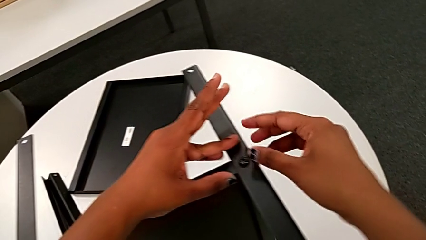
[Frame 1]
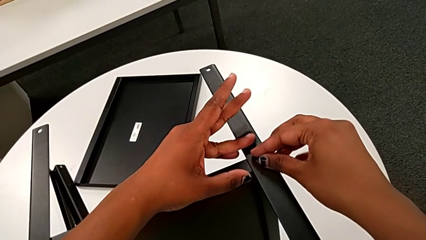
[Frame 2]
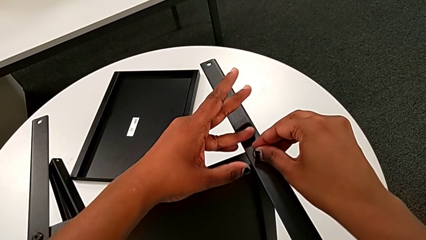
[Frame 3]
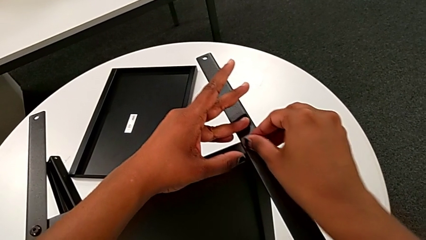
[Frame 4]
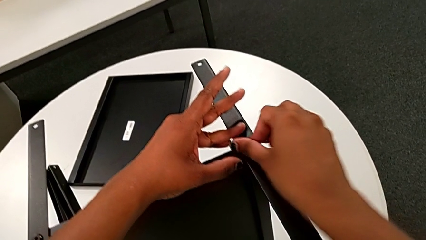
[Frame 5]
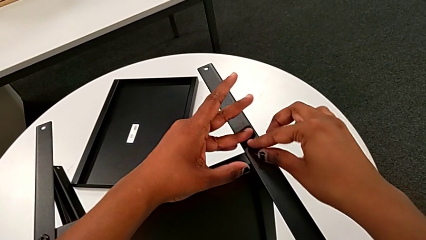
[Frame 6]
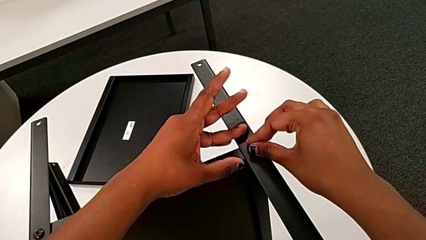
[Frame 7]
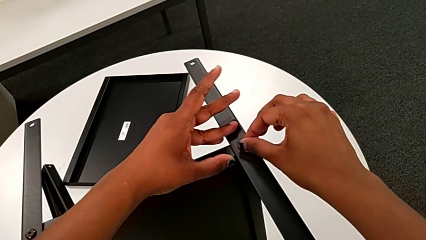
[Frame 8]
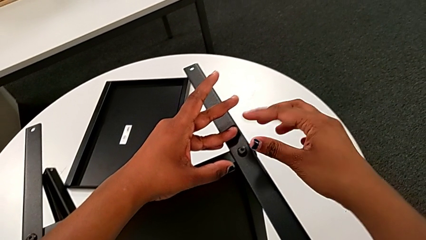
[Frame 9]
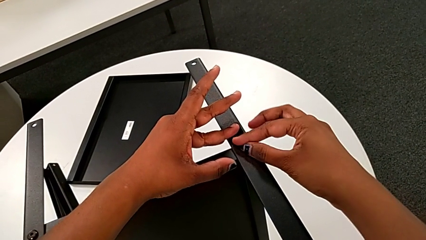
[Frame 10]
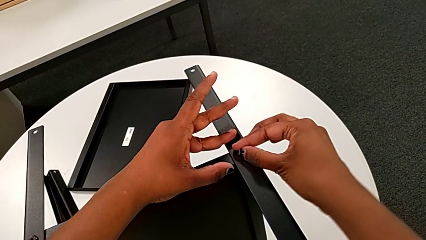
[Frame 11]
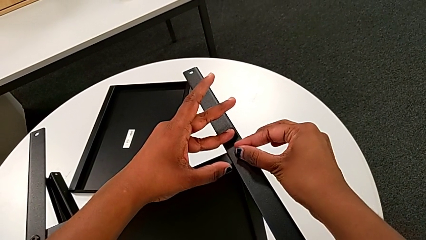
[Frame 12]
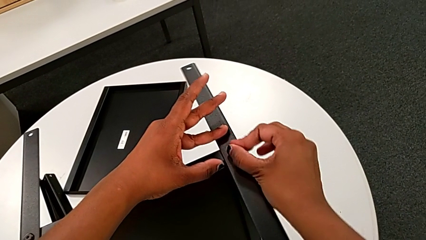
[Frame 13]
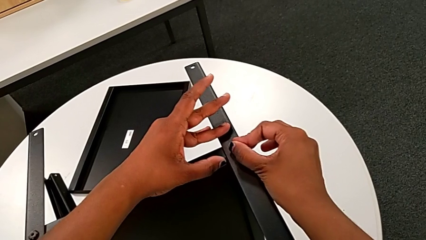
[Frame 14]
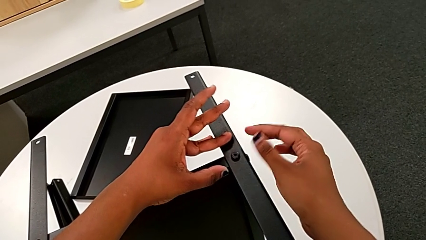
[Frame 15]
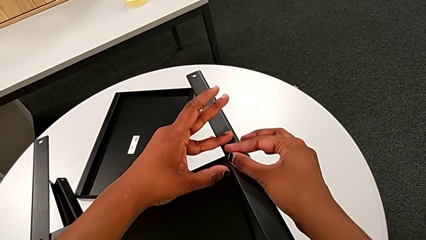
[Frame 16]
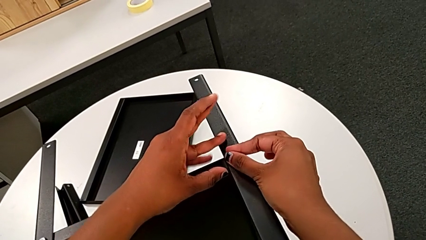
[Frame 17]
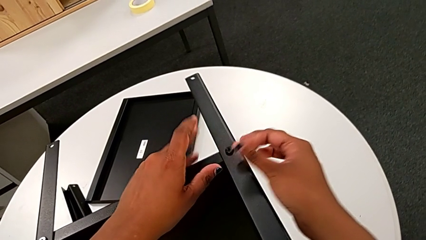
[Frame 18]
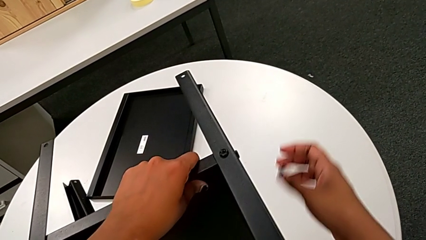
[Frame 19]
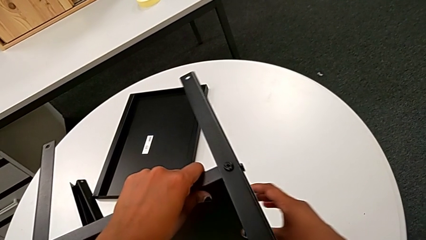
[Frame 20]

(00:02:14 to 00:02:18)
The camera wearer is screwing the second leg onto the middle shelf. They screw the hex socket head.

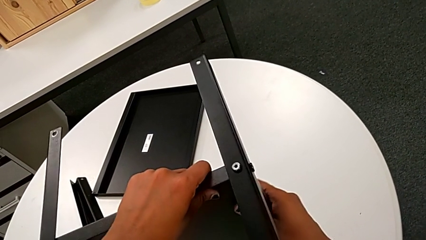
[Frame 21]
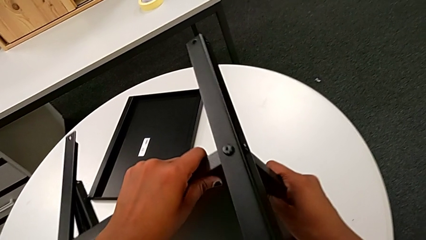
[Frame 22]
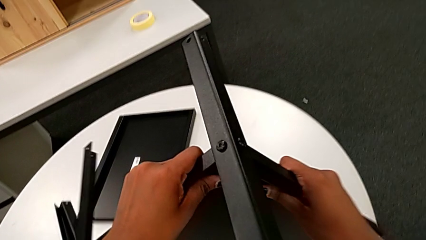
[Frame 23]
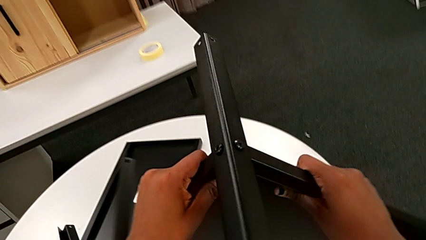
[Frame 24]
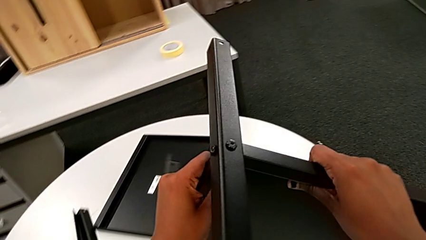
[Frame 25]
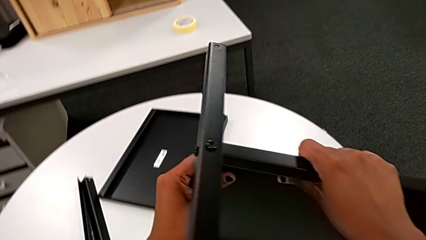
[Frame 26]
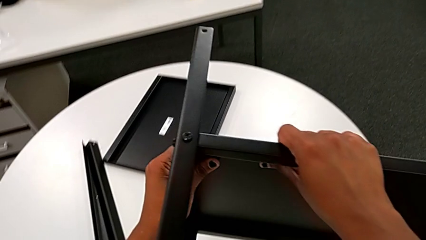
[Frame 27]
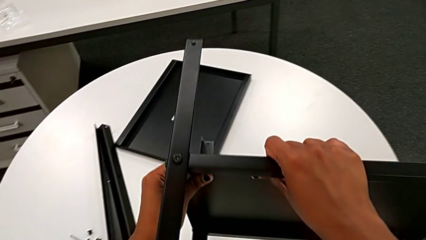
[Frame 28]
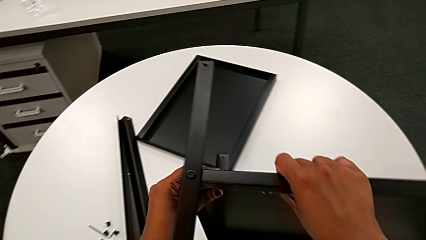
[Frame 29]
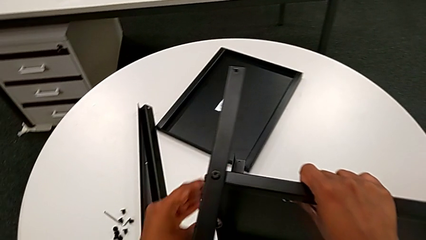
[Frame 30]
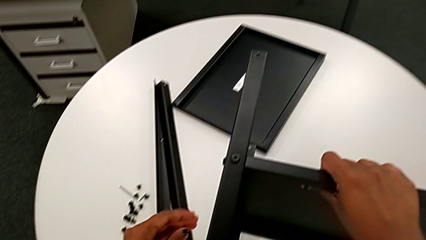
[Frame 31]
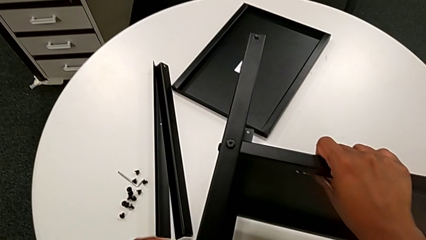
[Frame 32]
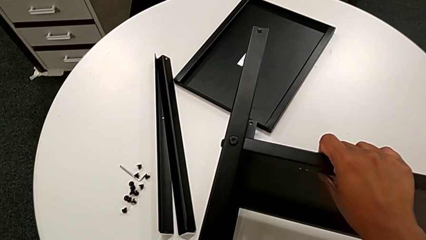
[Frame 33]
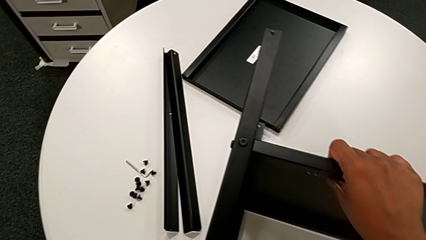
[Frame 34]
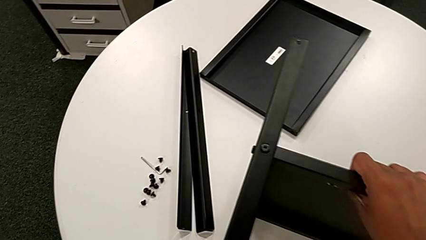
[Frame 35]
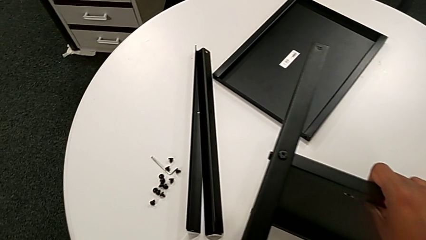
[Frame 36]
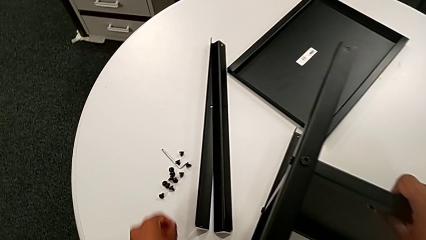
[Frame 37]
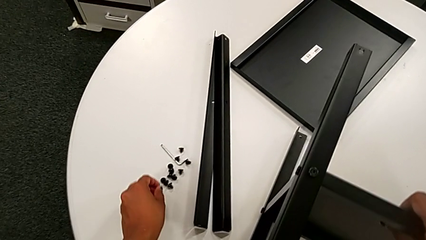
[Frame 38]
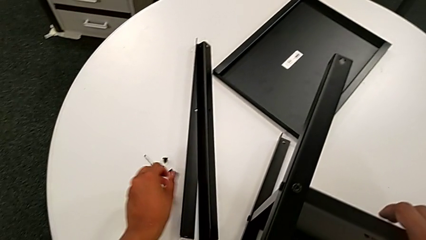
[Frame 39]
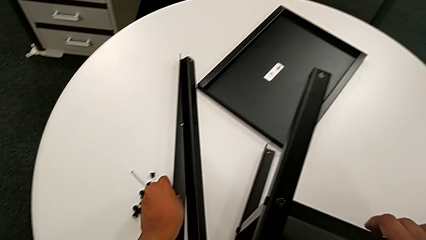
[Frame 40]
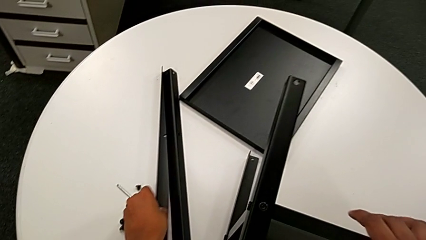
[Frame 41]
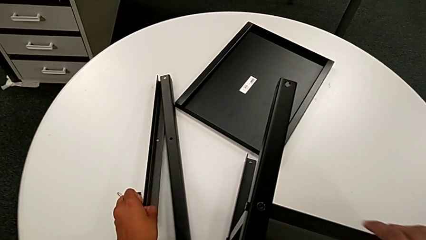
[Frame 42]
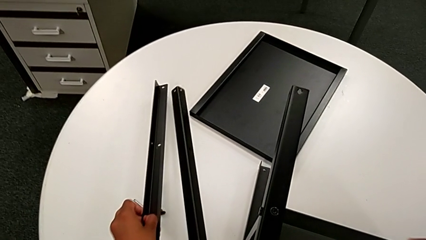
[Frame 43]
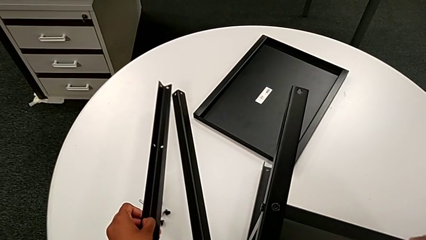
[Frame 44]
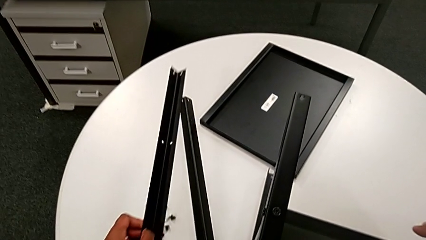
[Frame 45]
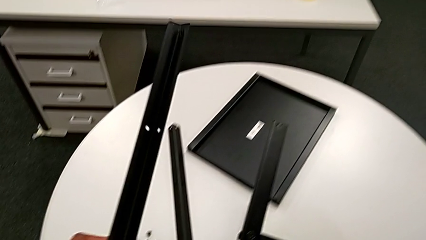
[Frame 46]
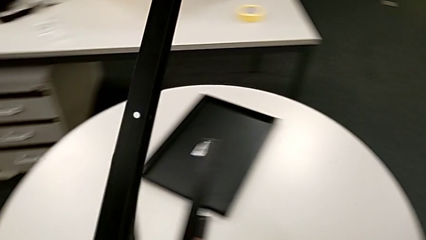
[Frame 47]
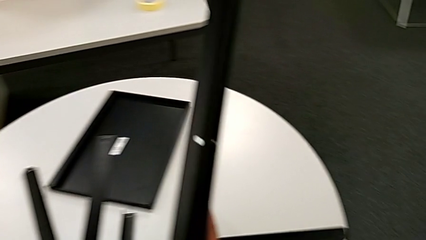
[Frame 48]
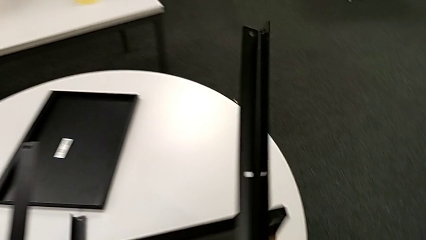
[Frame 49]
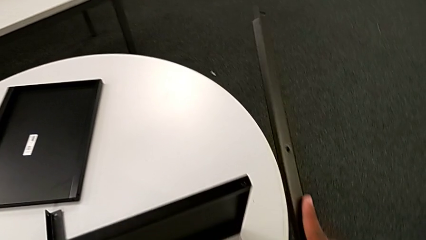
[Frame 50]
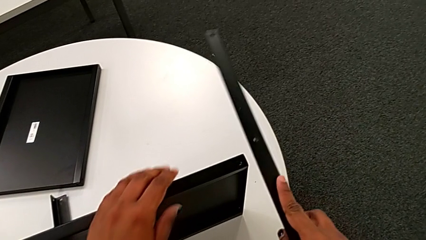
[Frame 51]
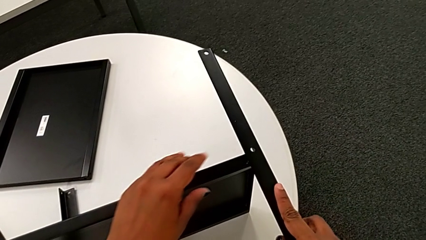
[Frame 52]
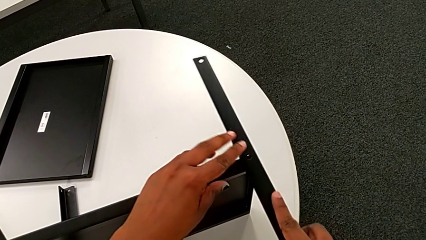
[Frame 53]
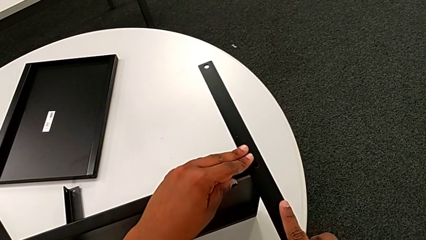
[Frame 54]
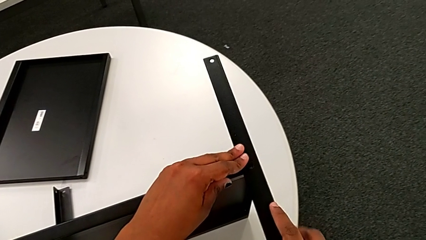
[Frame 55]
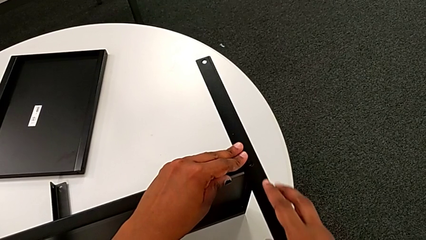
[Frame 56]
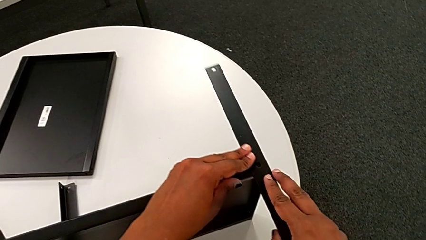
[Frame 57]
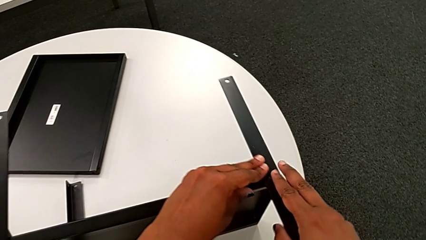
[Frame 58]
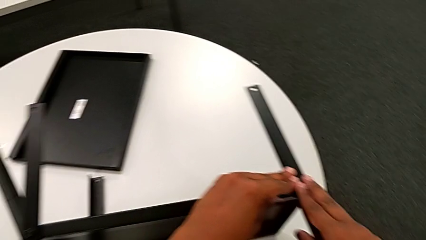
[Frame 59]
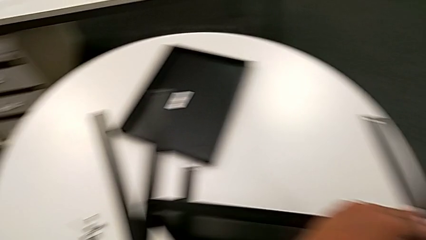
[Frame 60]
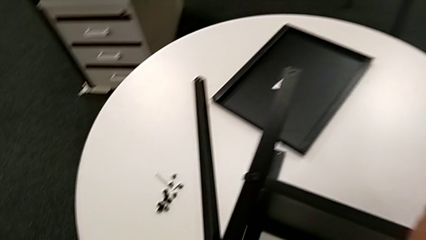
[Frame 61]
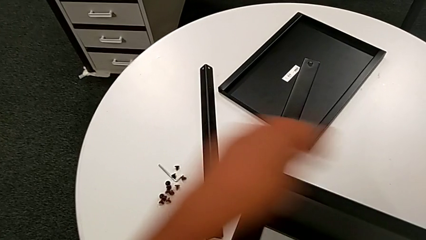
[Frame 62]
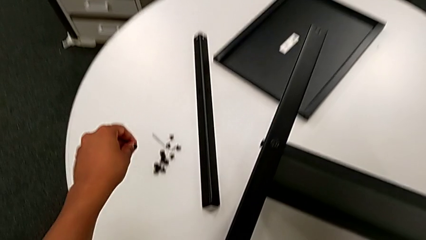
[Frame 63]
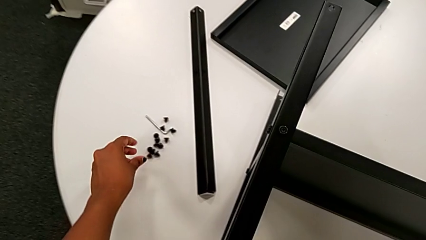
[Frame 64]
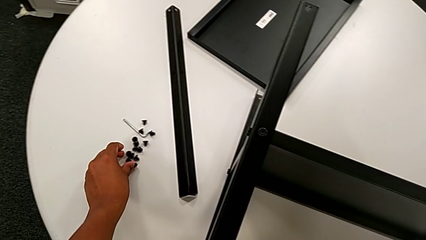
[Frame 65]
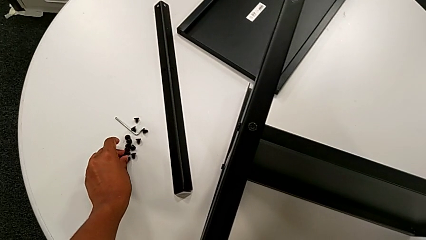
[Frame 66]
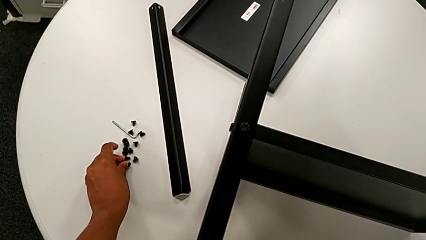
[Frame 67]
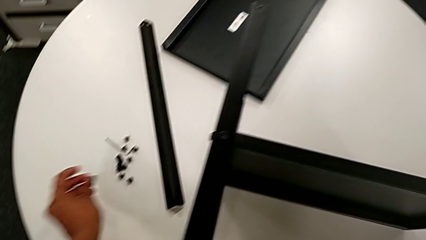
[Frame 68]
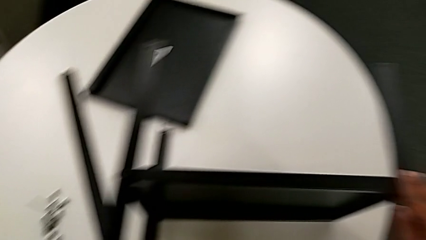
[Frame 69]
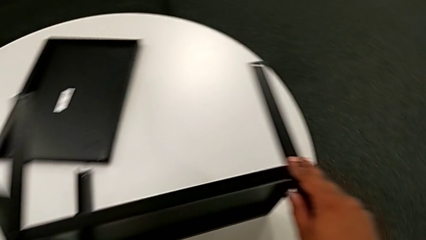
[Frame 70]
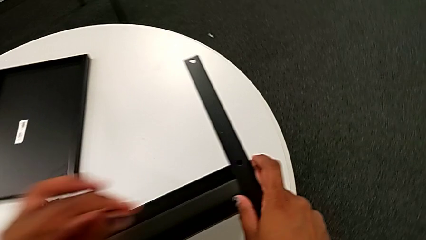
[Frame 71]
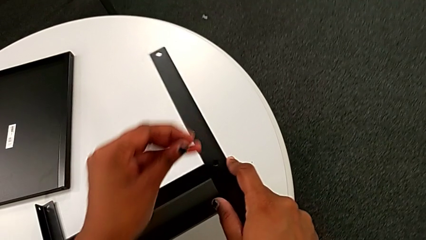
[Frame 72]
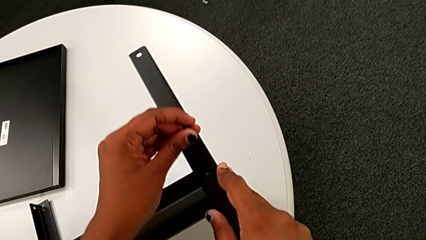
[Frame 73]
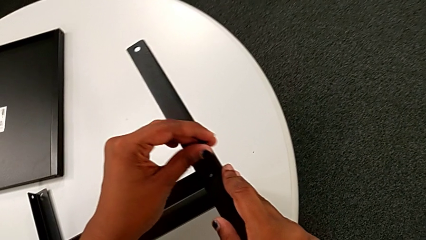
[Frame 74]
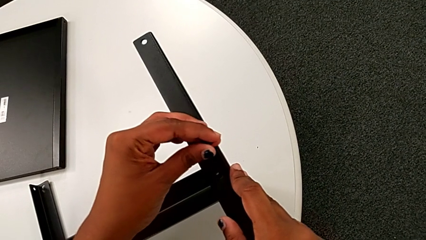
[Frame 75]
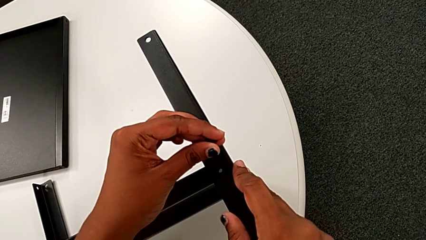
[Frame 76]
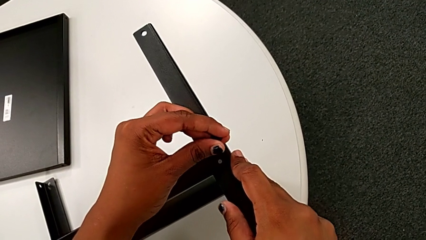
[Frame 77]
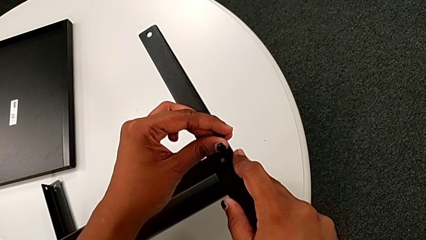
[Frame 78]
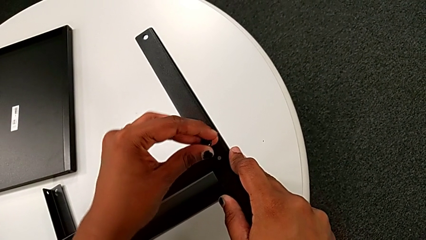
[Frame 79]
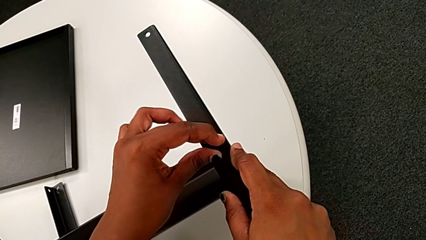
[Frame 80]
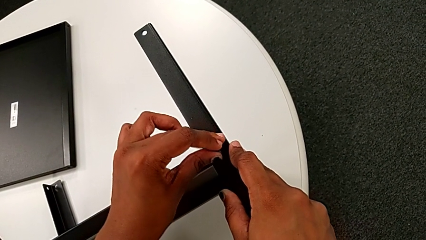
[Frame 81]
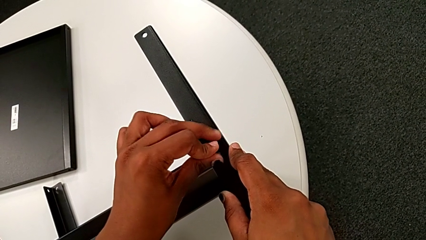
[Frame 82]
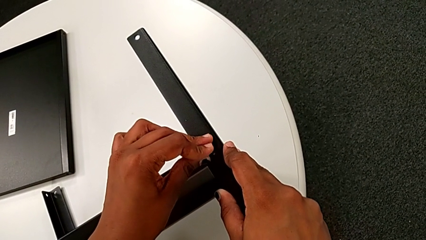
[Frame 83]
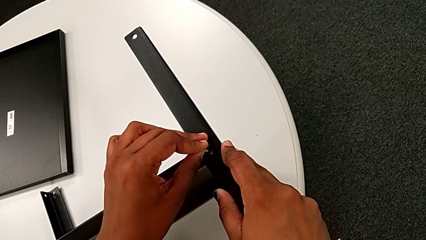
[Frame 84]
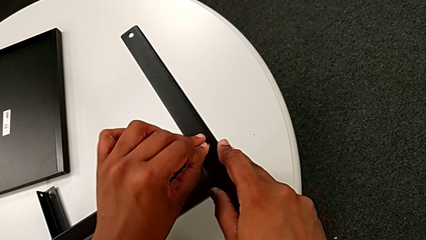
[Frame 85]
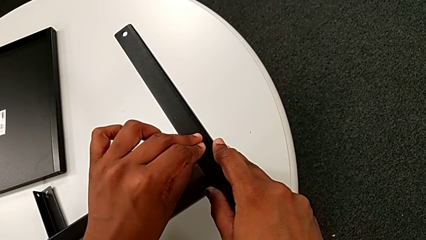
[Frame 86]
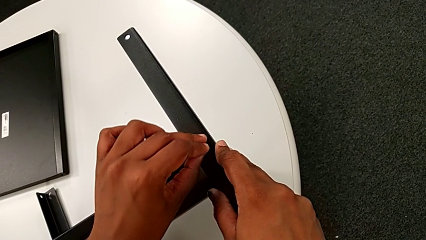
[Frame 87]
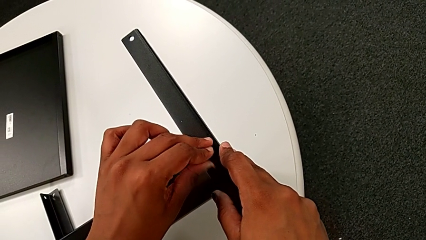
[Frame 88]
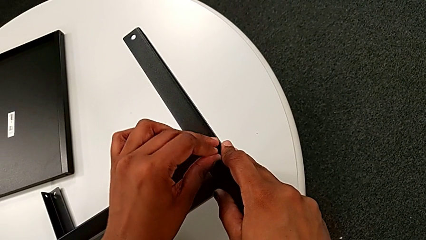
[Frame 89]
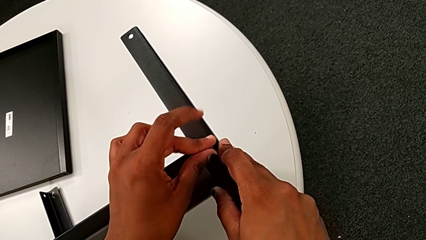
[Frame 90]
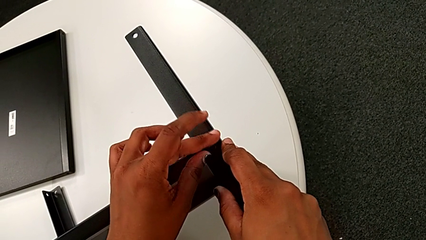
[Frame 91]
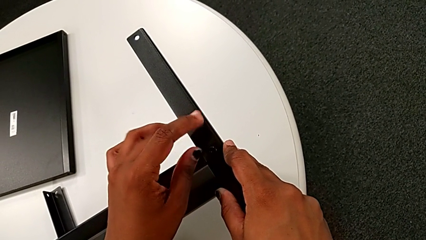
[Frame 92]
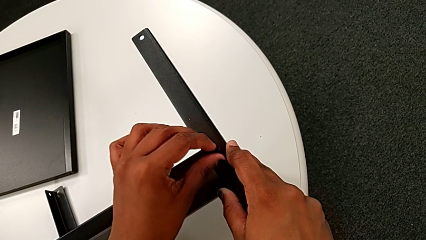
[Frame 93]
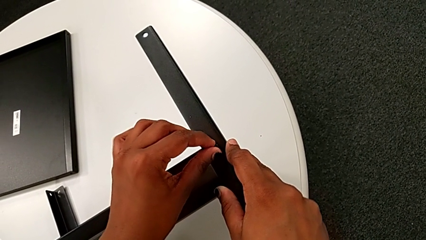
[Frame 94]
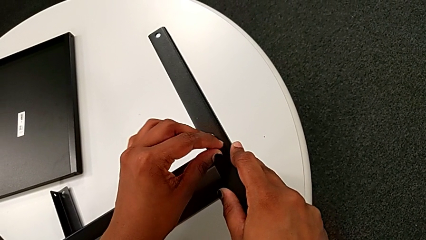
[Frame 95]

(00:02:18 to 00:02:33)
The camera wearer is screwing the third leg onto the middle shelf. They rotate the nightstand, place it, grab the third leg, approach the tray, align the third leg, approach the hex socket head, grab it, approach the third leg and begin to insert the hex socket head with the left hand.
